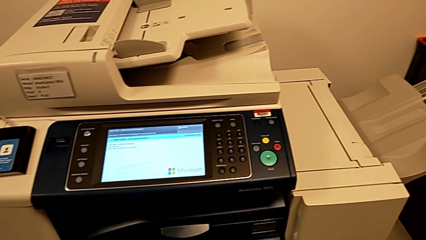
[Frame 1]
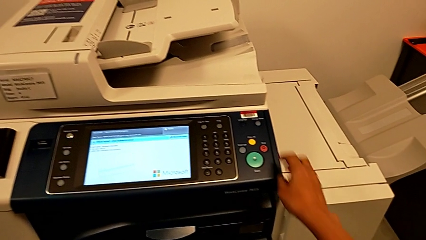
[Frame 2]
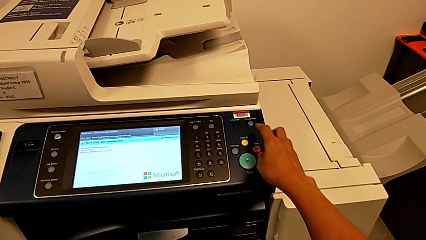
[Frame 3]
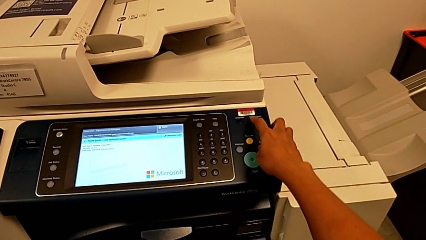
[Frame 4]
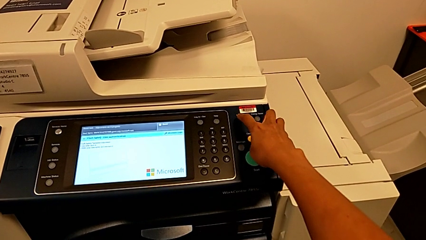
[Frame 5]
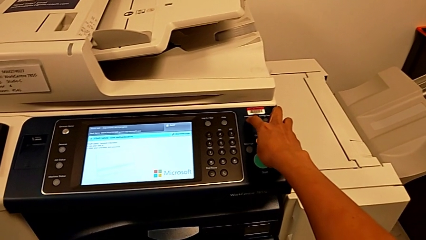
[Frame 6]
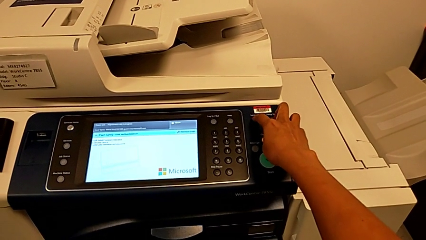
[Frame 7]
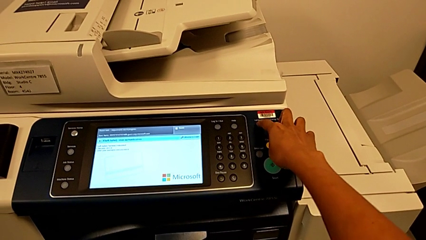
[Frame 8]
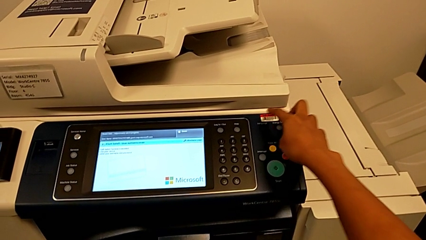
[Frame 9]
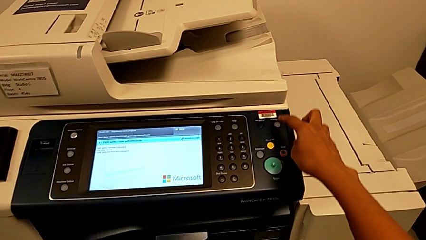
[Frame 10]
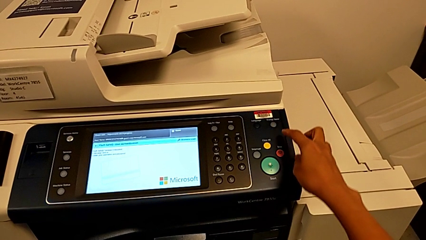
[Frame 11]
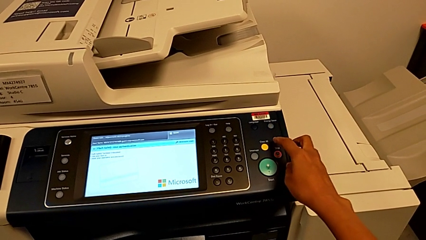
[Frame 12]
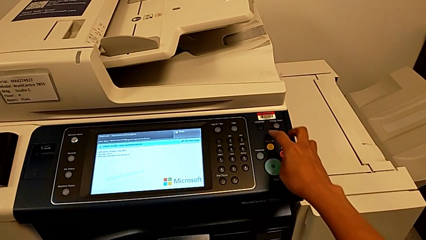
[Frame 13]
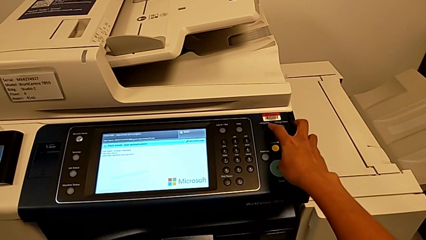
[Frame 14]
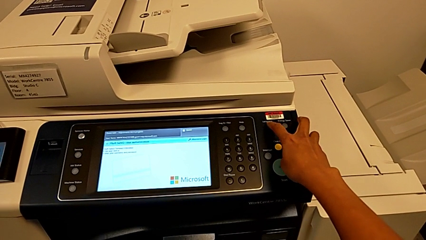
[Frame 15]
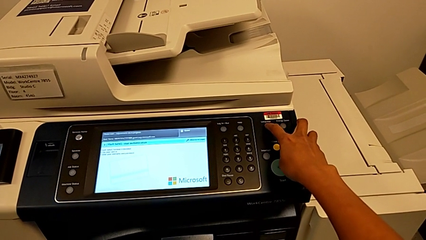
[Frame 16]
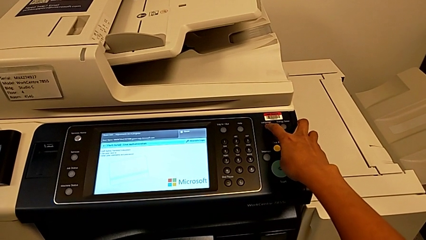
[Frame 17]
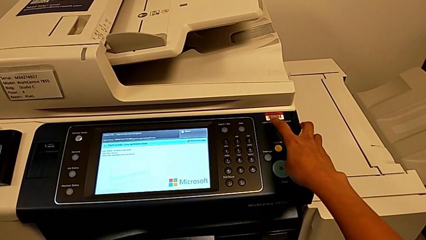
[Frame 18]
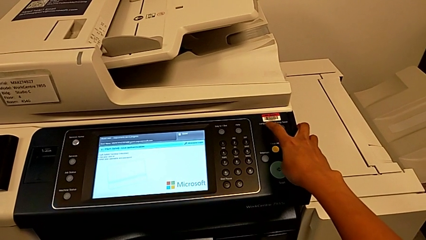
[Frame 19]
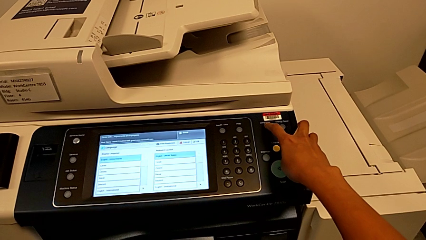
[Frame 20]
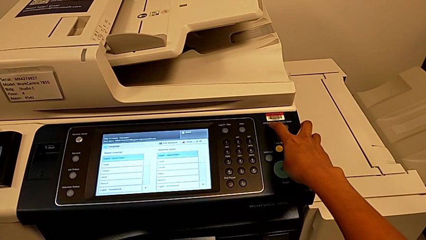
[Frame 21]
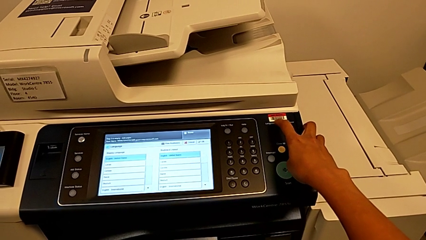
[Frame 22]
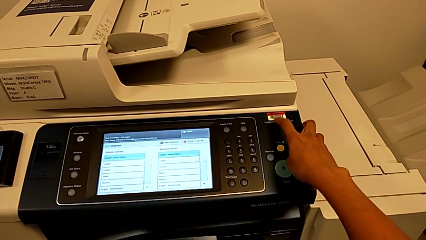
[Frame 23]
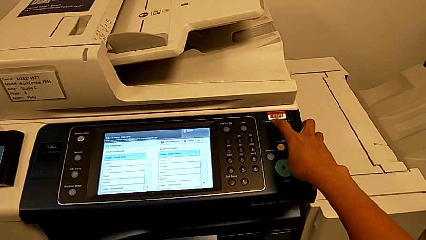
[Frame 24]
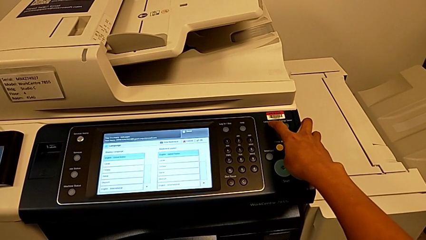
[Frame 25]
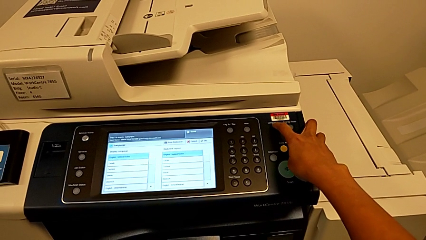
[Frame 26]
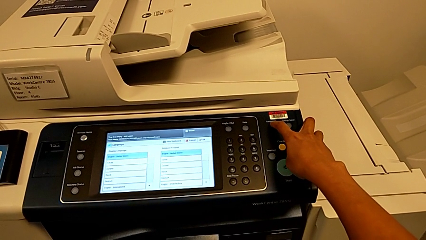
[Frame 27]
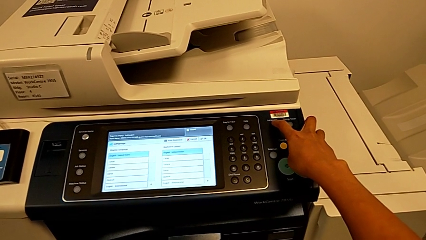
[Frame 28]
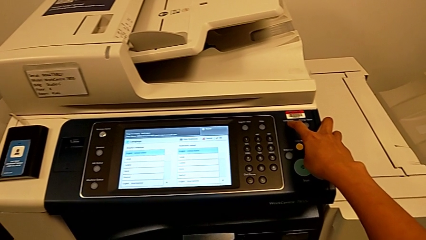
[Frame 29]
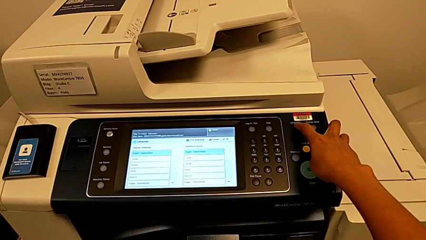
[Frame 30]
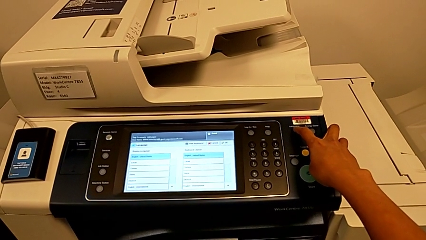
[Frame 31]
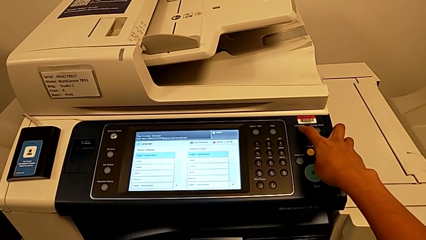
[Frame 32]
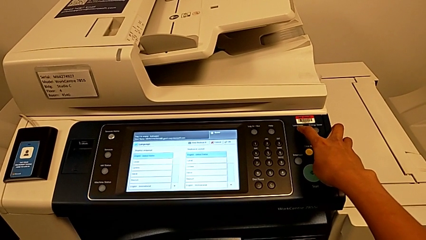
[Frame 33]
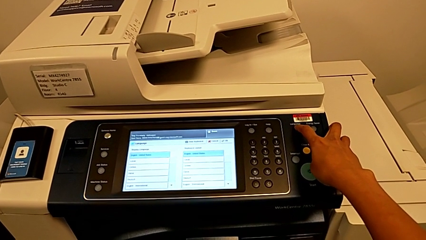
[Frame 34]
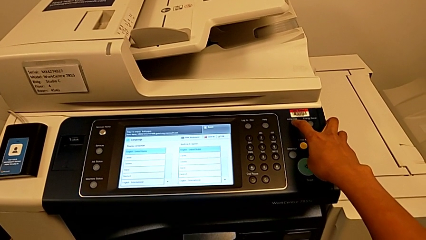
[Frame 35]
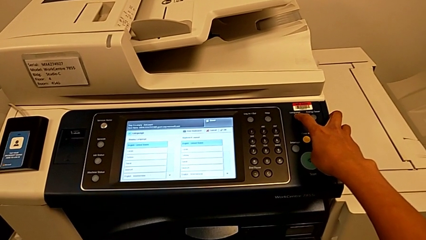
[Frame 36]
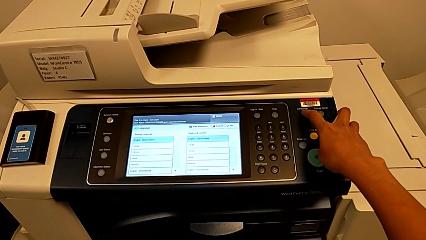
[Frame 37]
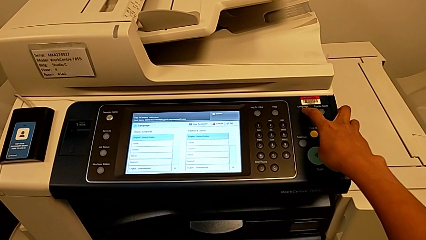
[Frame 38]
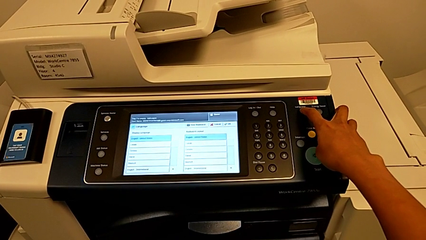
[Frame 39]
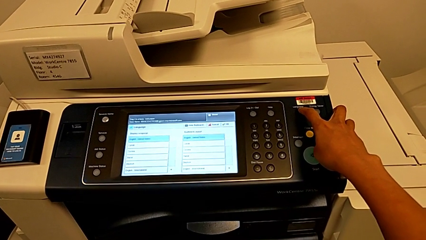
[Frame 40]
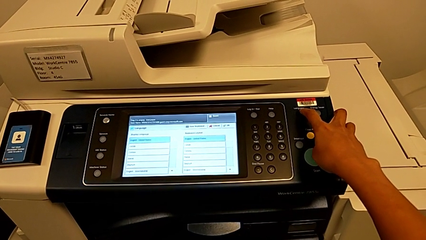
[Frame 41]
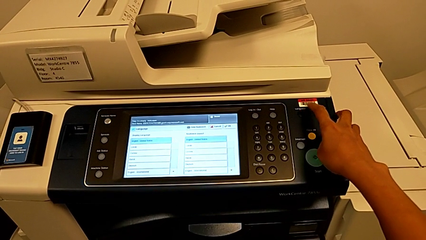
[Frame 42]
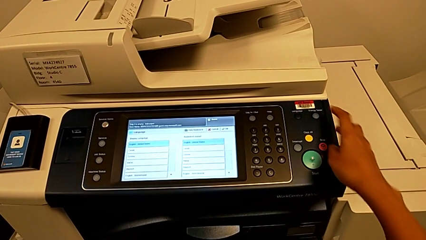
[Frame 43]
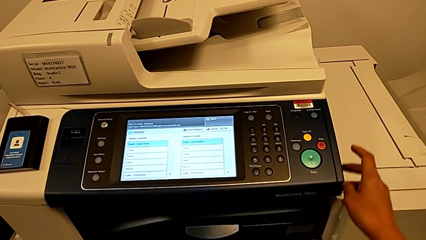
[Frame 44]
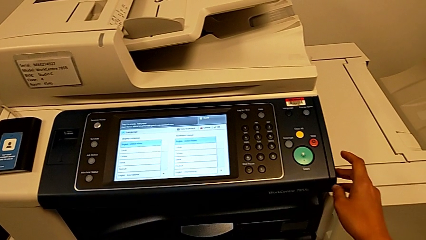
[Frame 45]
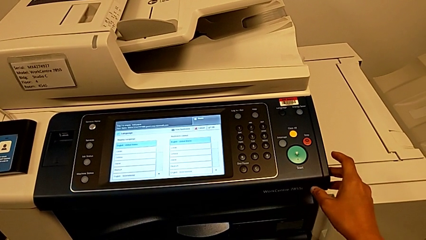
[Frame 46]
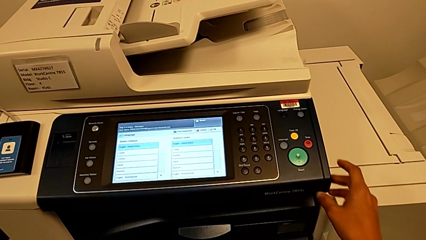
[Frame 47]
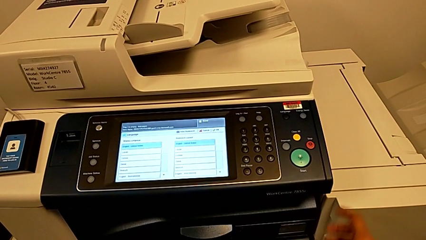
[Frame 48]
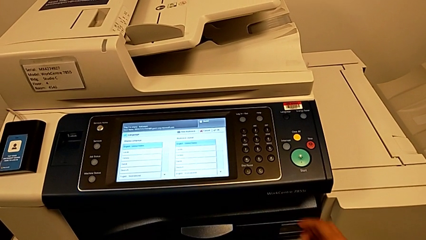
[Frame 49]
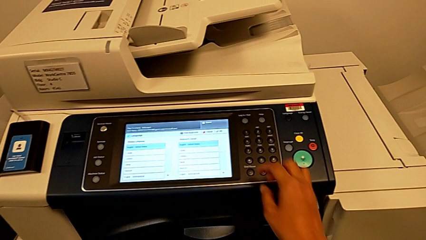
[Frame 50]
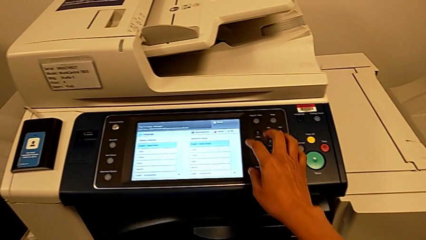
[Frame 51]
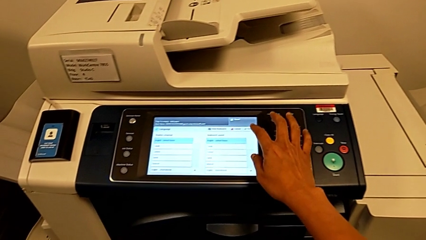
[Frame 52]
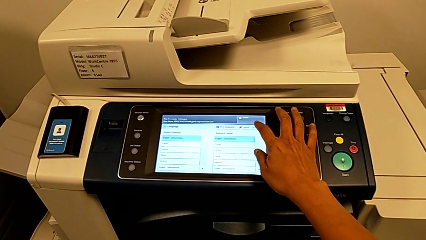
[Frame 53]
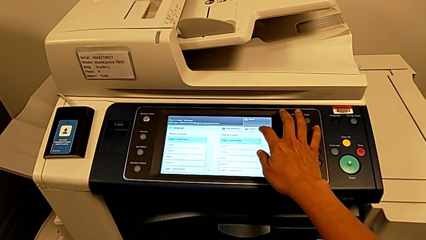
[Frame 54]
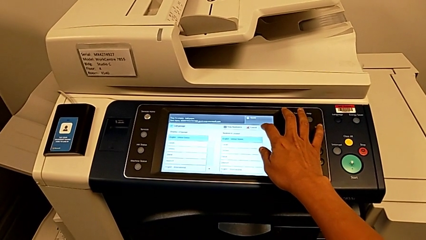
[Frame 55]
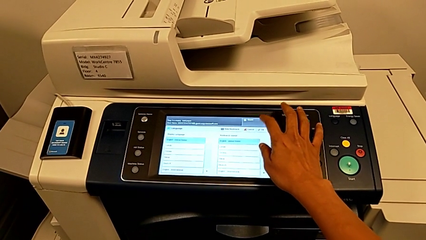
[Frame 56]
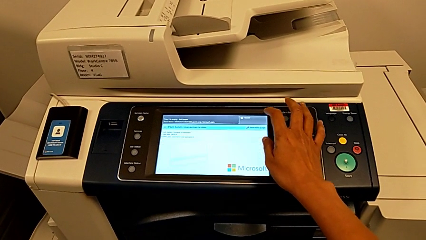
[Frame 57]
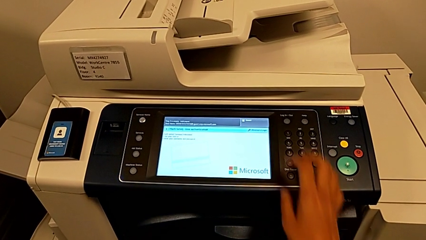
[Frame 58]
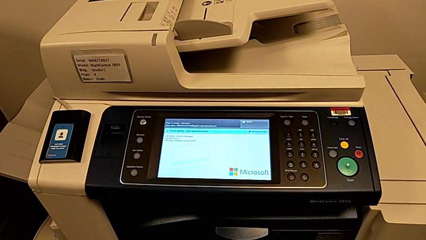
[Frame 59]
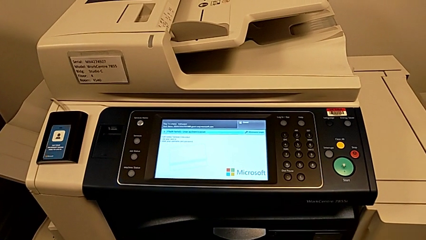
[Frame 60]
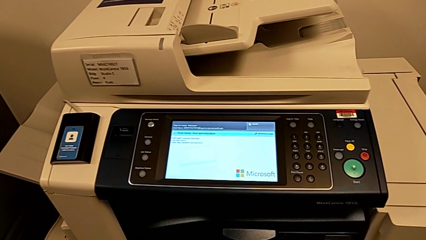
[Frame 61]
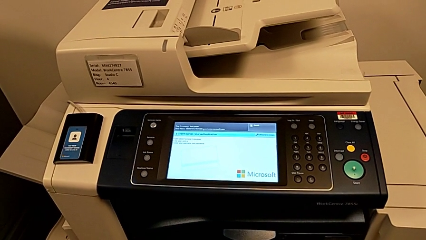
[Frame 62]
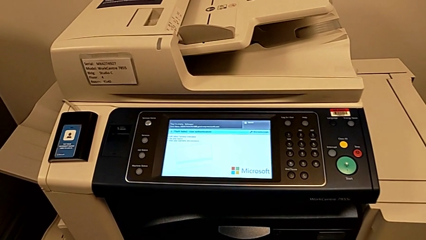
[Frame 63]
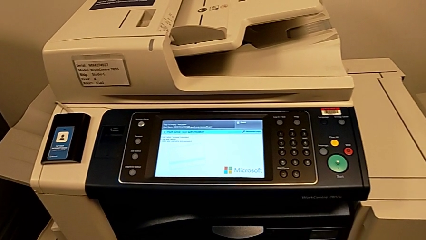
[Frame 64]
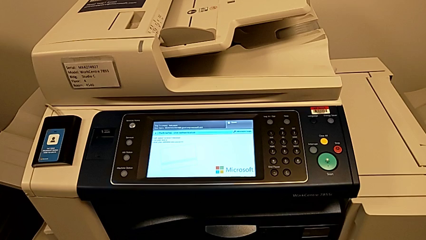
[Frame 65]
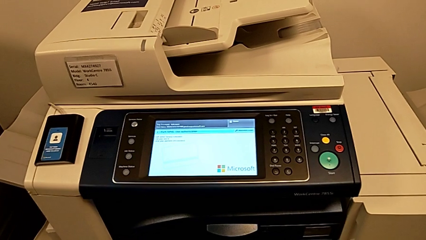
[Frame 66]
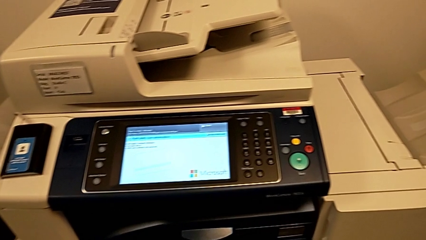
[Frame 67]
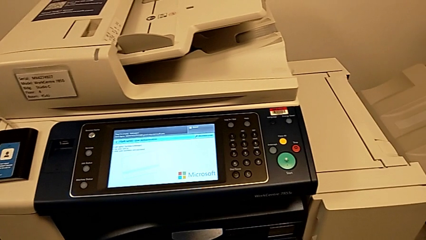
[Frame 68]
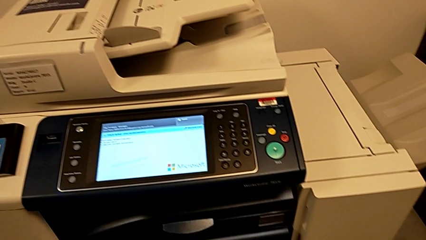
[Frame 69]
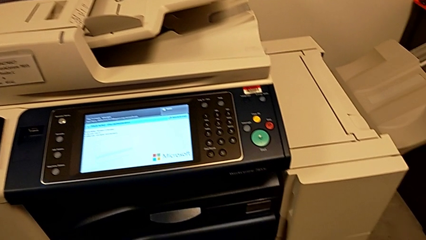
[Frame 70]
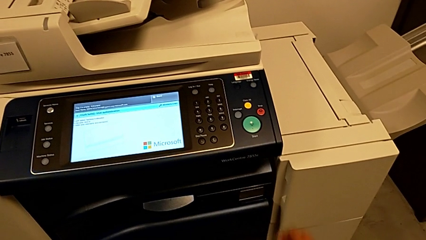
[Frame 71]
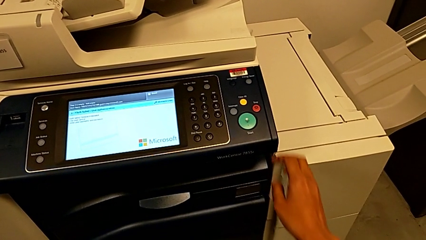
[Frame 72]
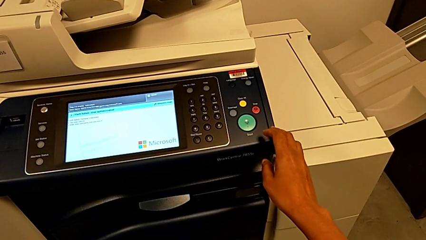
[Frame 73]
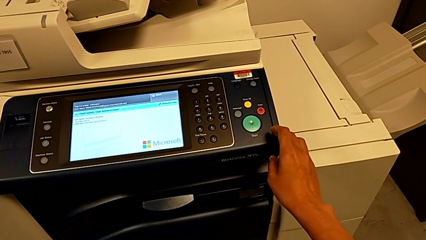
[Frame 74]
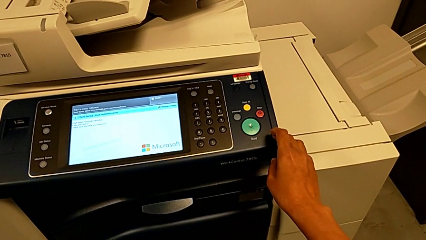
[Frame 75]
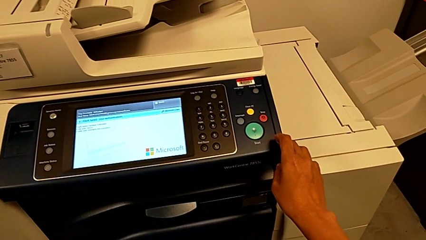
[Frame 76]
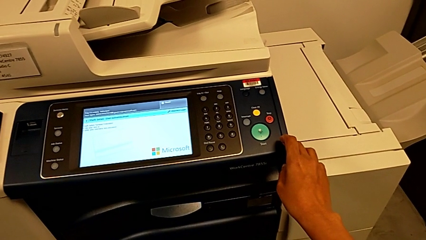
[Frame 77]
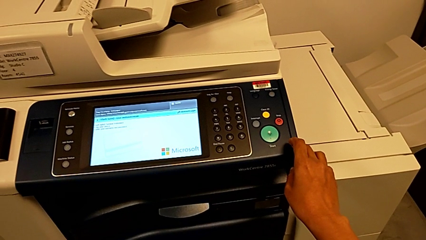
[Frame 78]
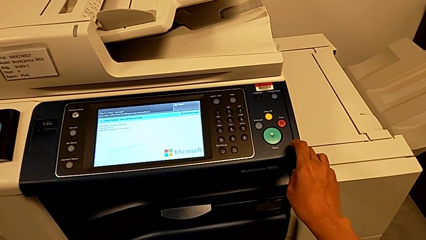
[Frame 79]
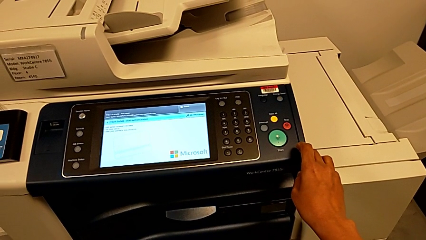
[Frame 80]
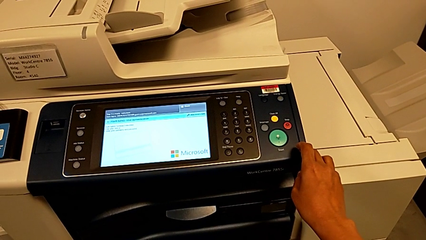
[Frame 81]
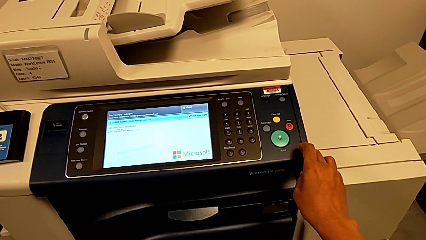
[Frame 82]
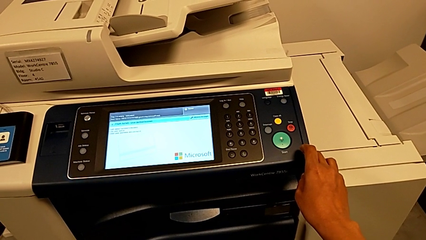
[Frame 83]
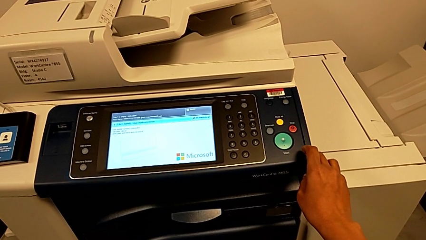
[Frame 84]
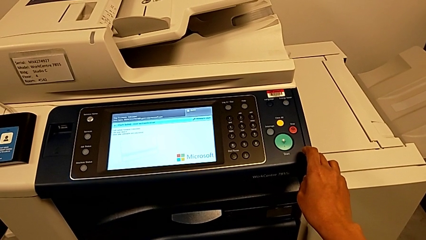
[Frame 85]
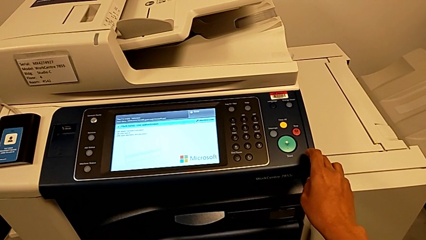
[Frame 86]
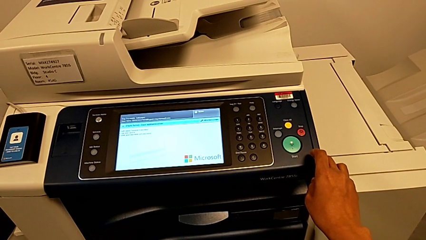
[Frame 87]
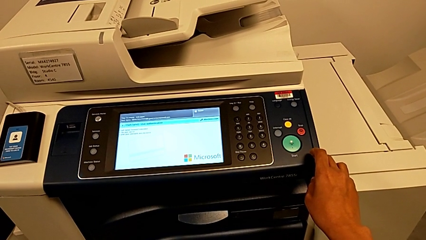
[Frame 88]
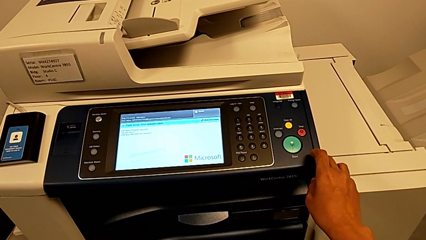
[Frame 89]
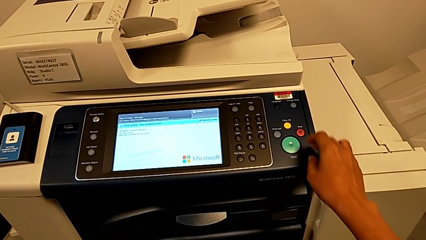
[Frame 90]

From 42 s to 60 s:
The camera wearer is turning off the printer. They wrongly press the wrong button, touch the wrong button and touch the wrong touch screen.
